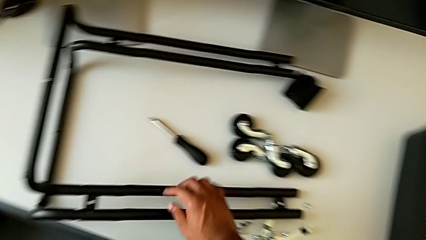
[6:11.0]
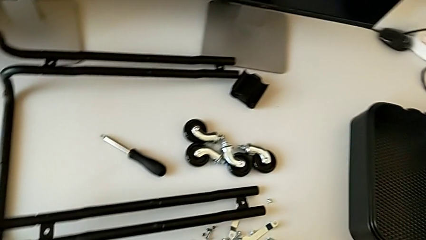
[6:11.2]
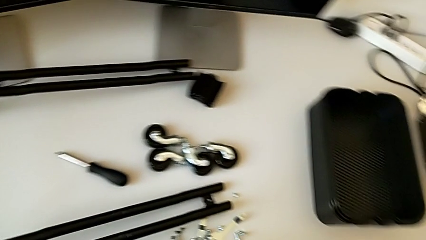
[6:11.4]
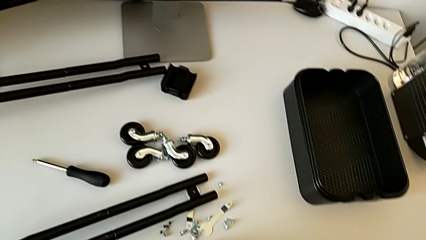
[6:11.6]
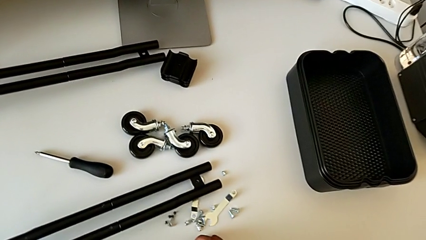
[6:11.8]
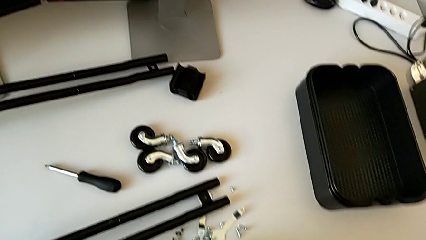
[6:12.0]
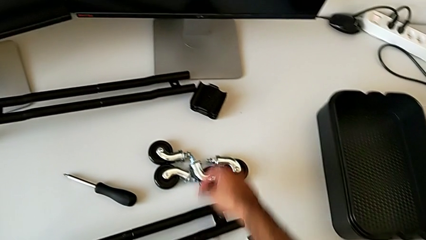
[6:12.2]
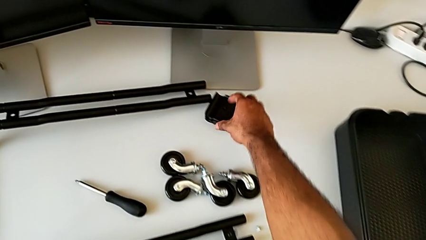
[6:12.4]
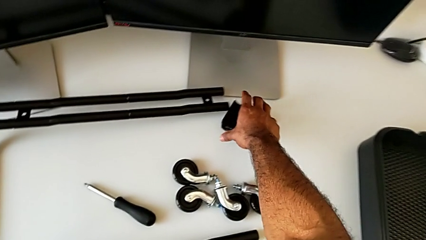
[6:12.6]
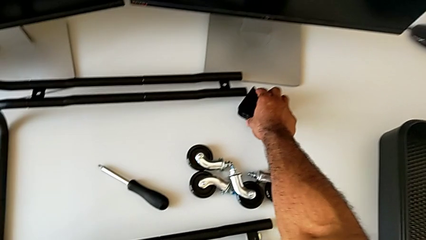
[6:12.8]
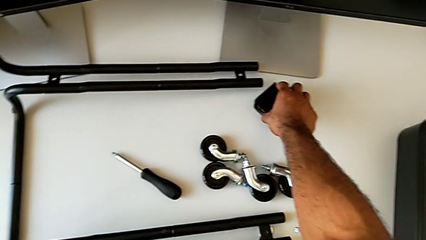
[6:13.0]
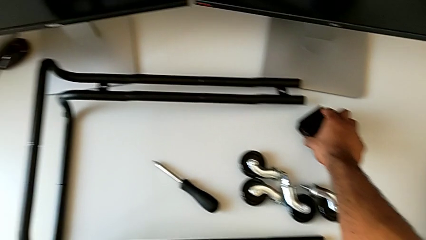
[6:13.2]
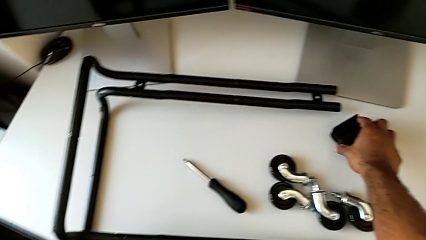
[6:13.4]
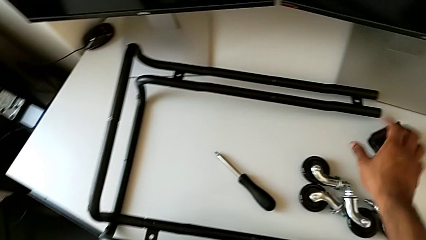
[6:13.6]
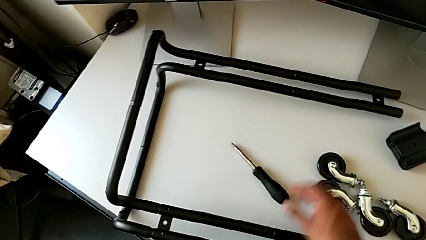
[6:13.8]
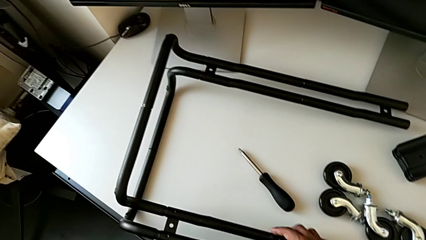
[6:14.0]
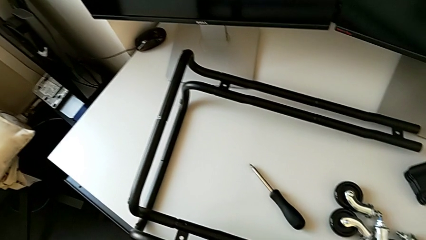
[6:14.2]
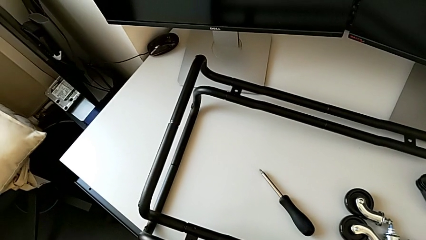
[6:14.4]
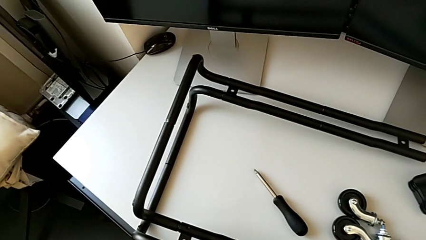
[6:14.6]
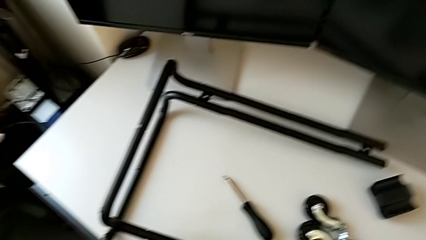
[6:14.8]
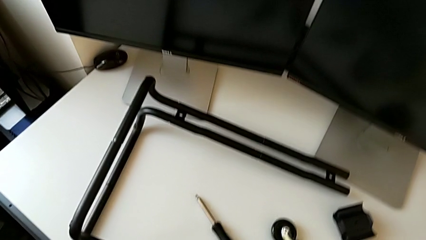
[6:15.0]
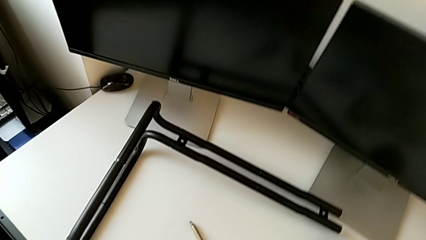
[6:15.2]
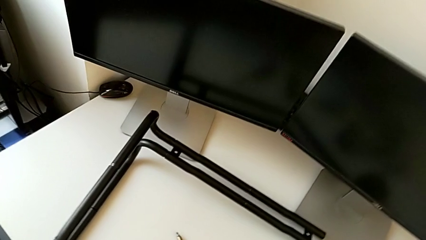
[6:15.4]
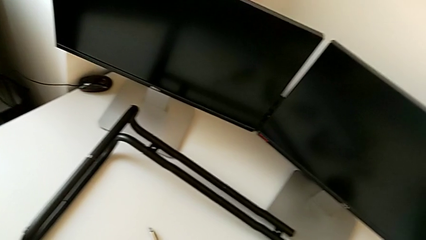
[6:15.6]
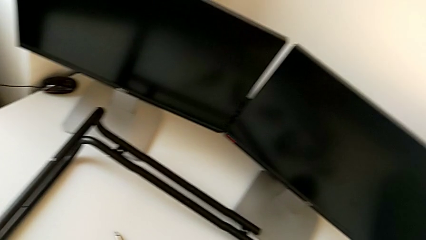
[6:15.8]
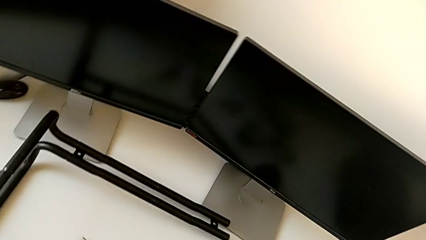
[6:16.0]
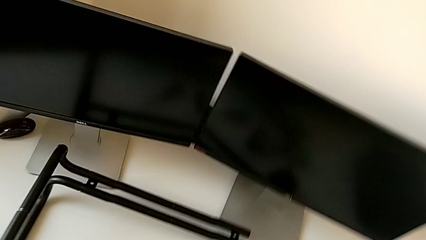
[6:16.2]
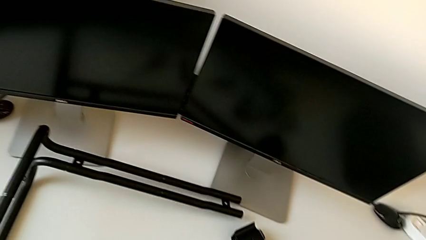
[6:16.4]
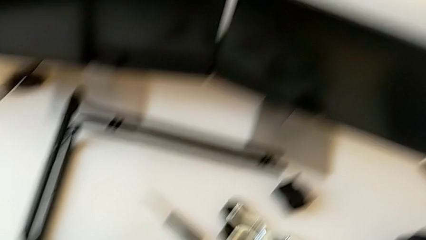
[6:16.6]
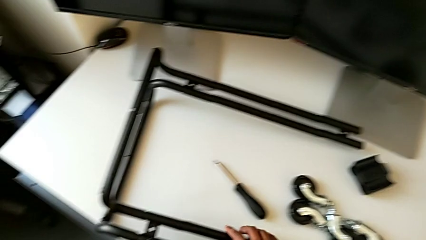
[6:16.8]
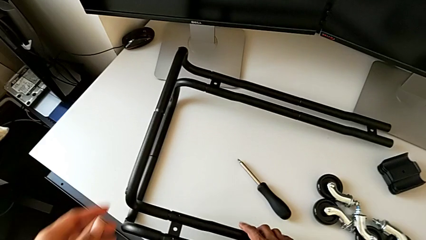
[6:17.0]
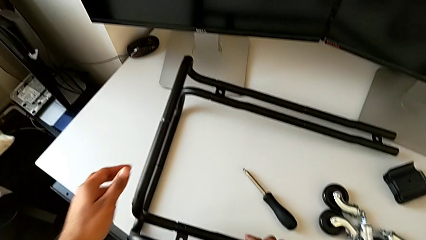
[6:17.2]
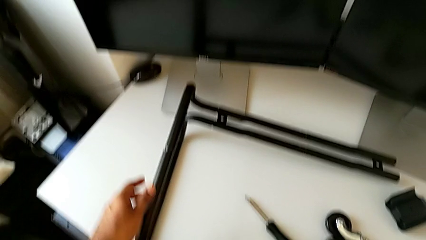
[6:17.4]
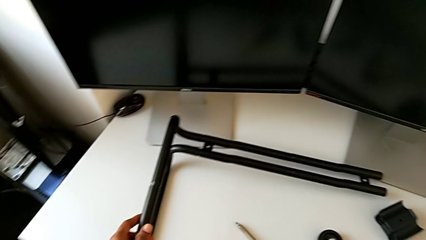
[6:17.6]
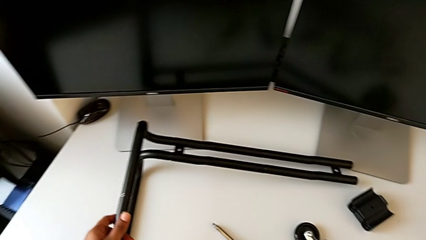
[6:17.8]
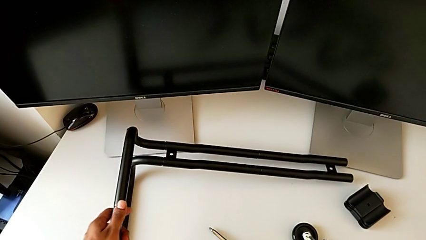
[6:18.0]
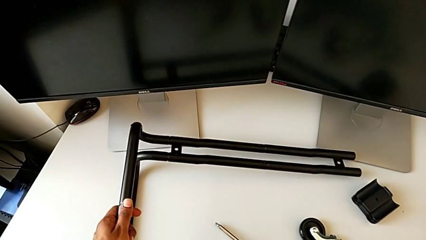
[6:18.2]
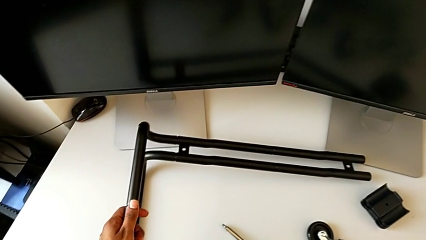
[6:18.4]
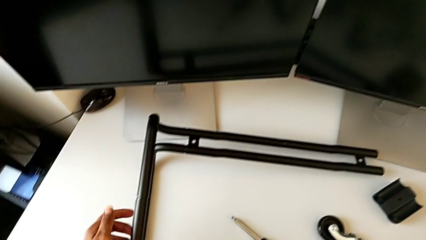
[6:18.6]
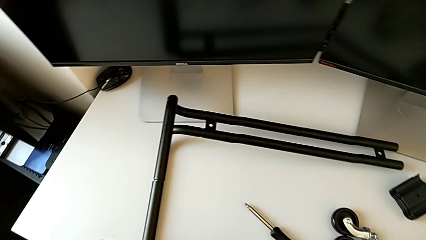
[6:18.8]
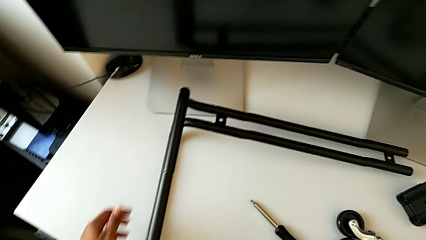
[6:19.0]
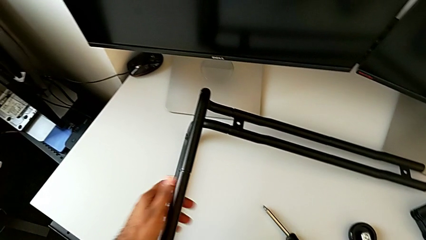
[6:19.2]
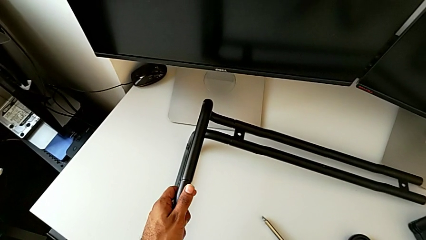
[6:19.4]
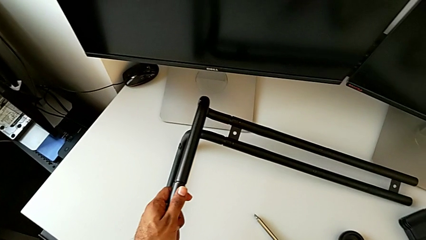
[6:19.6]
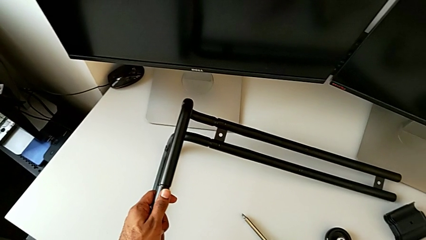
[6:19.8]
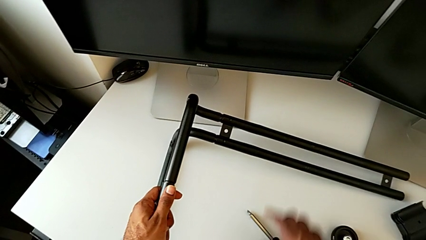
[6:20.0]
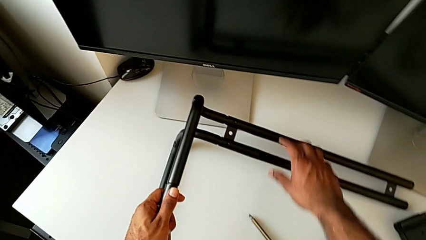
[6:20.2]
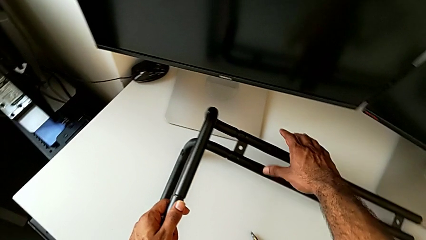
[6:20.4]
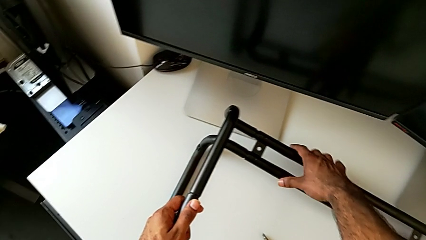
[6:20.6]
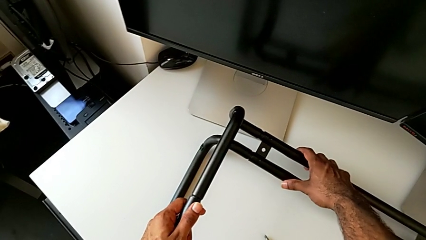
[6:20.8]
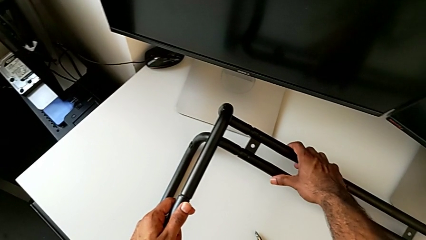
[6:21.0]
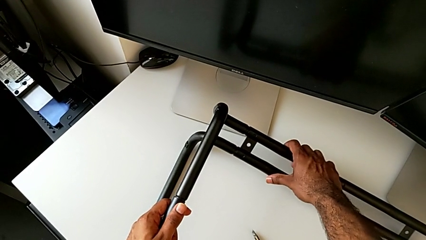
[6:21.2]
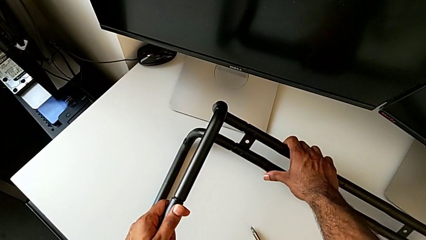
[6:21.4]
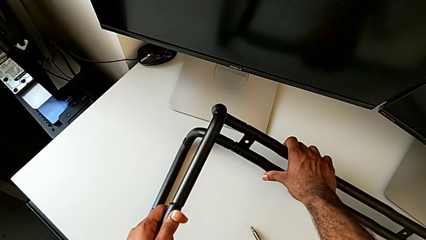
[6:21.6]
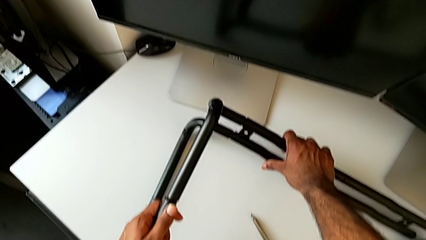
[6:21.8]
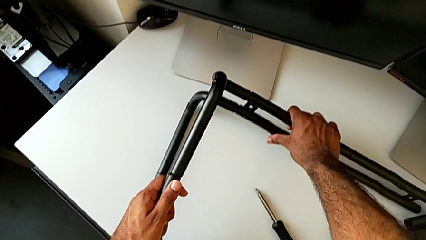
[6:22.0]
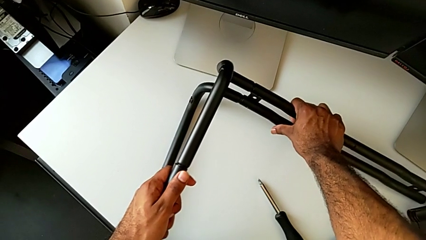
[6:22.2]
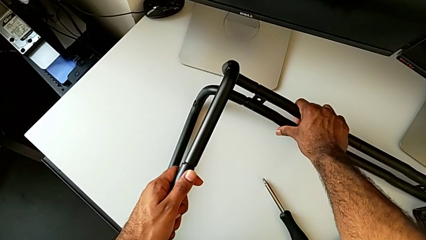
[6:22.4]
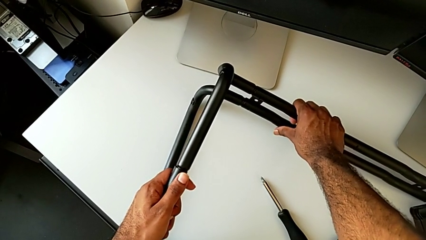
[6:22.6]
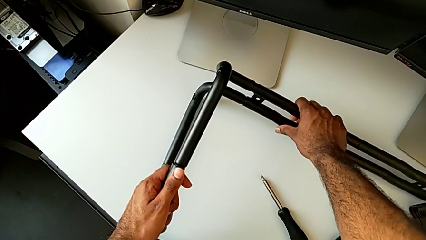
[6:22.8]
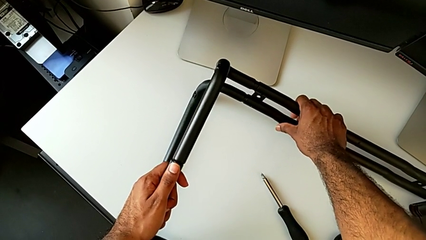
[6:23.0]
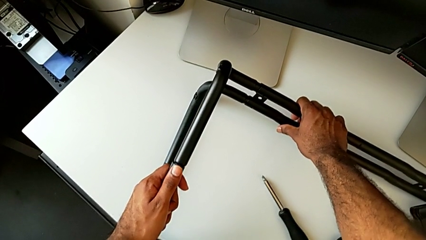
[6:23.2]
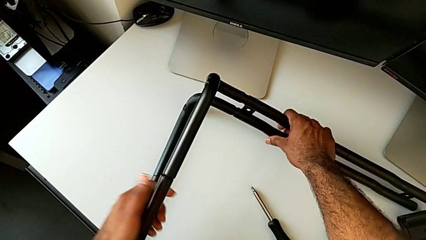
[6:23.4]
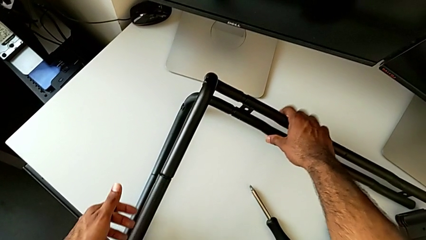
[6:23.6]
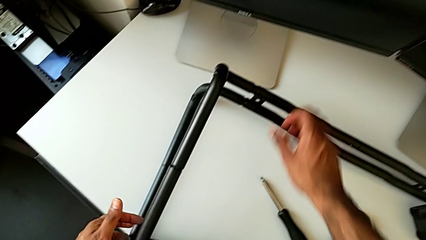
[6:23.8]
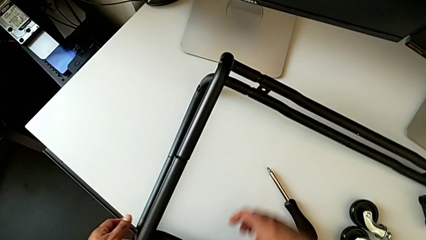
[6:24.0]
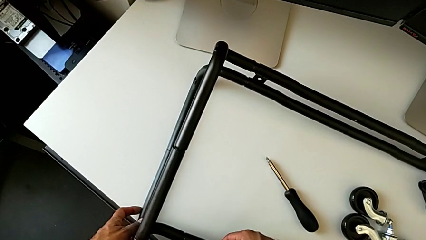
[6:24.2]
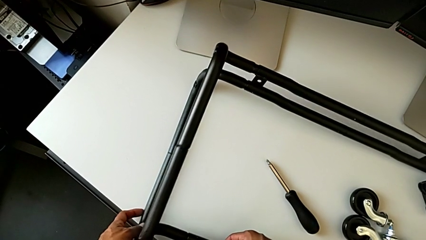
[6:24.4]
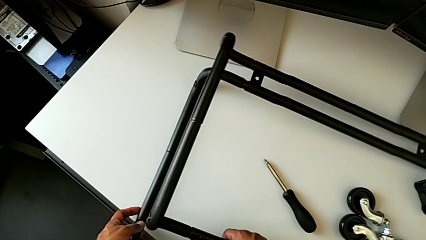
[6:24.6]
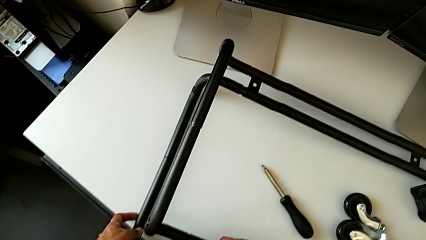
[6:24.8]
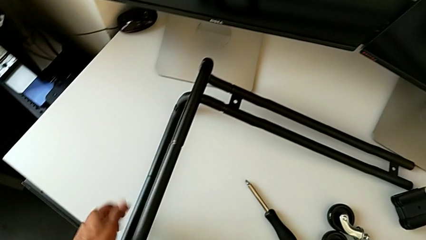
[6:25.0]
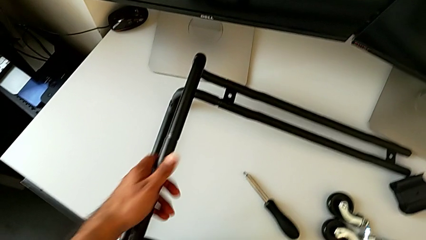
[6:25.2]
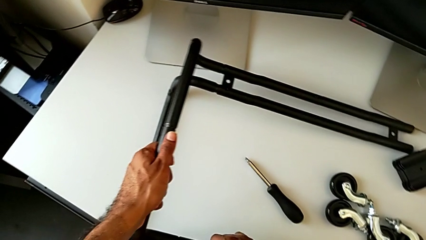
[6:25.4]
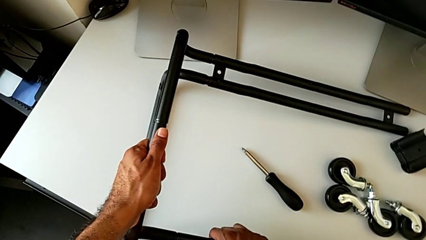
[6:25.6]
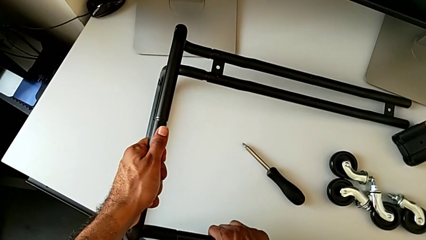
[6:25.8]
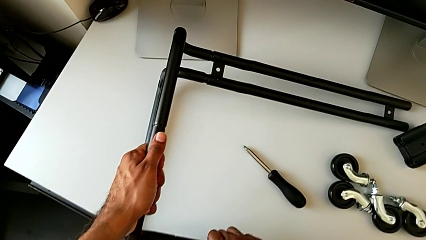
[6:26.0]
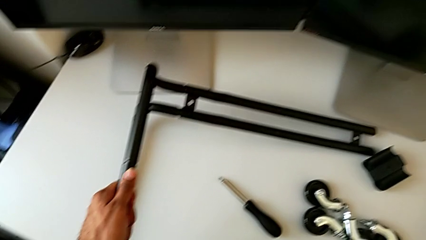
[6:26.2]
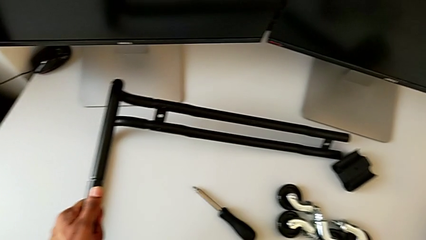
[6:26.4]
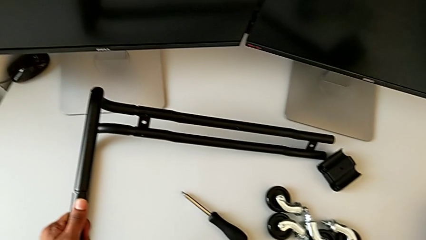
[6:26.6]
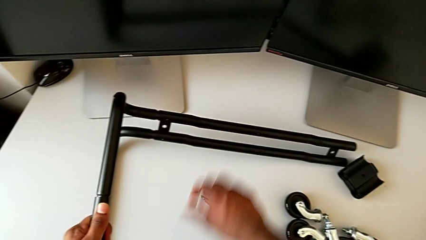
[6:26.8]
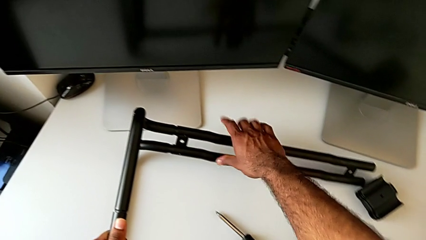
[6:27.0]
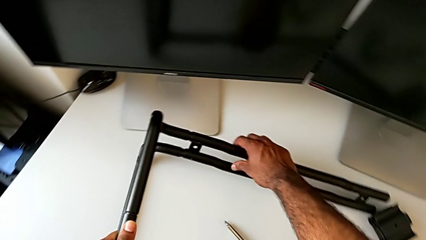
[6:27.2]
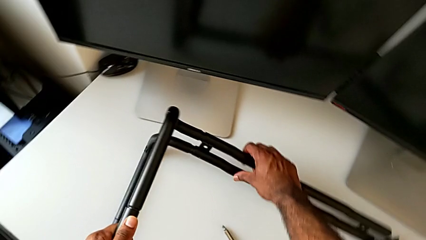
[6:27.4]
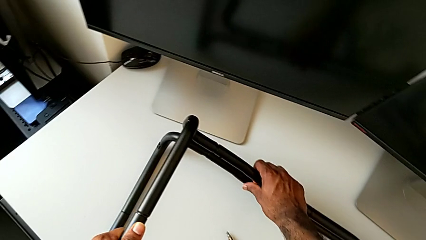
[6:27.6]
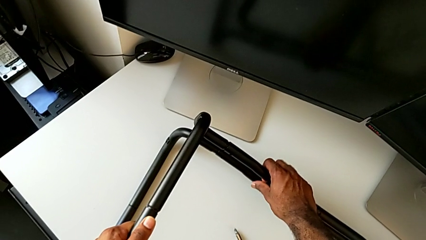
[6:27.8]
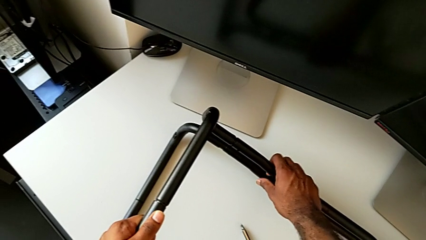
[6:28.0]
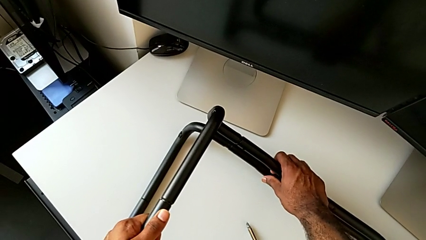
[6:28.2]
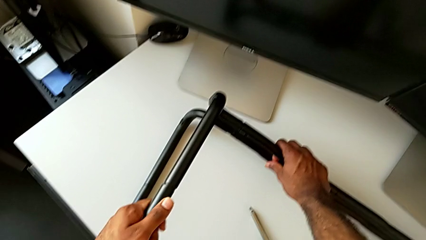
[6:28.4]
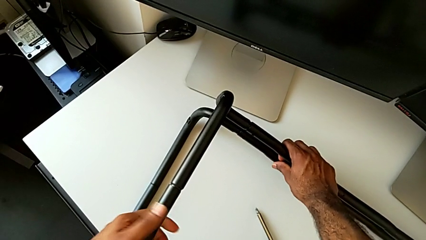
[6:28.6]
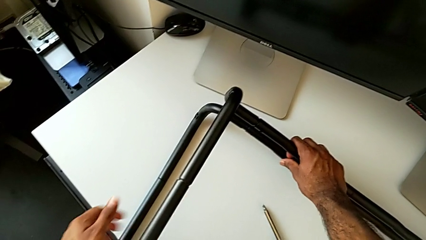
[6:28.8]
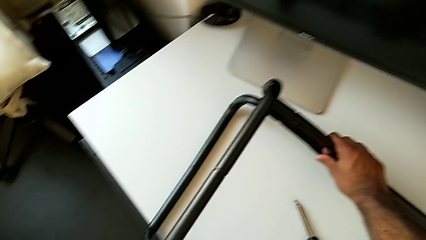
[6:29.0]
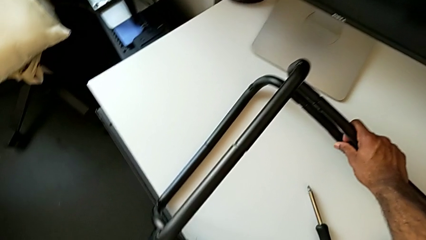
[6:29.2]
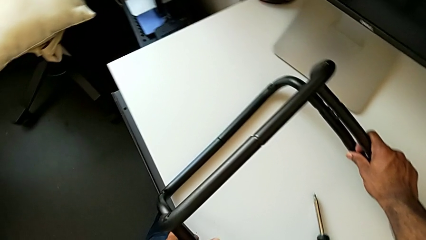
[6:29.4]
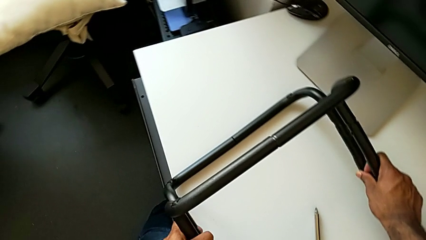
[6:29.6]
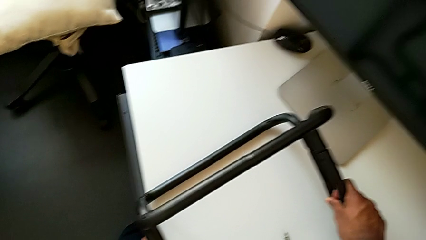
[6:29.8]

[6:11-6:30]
The camera wearer is assembling the base frame with the side bars. They approach the bracket, wrongly grab it, grab the leg and begin to inspect it.
